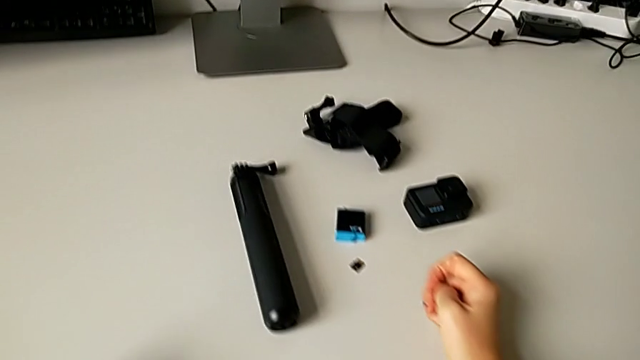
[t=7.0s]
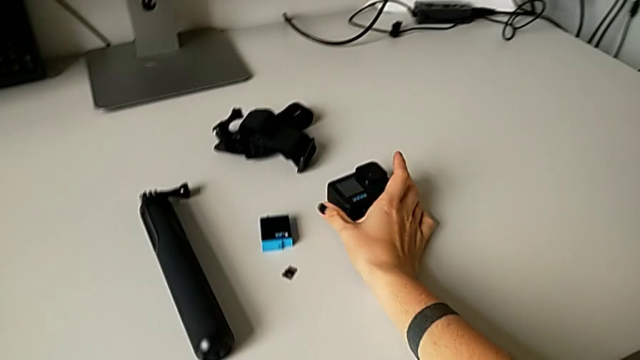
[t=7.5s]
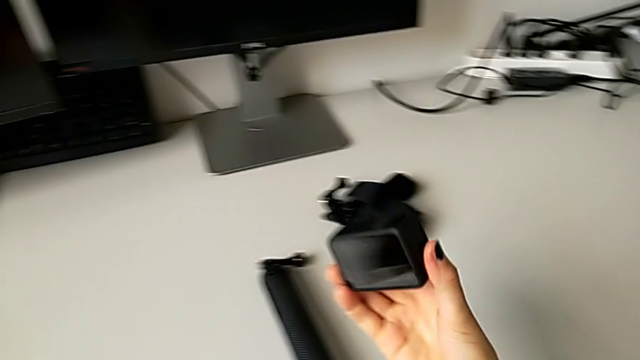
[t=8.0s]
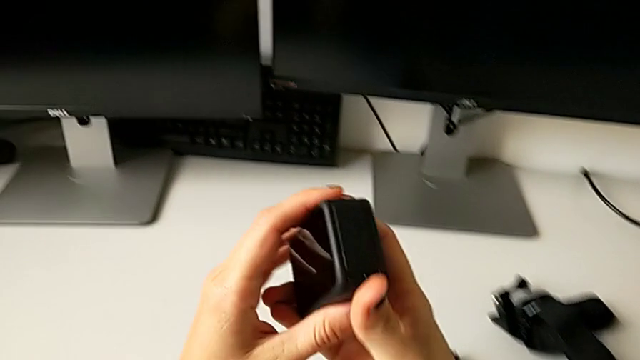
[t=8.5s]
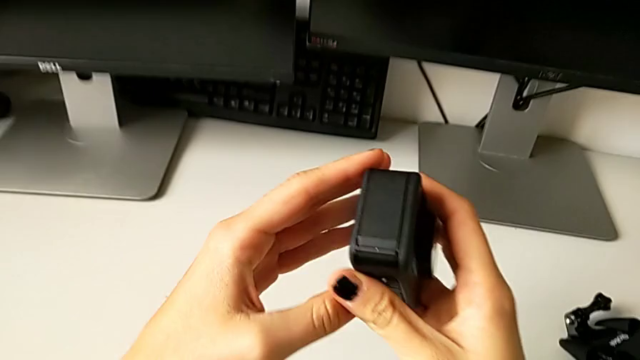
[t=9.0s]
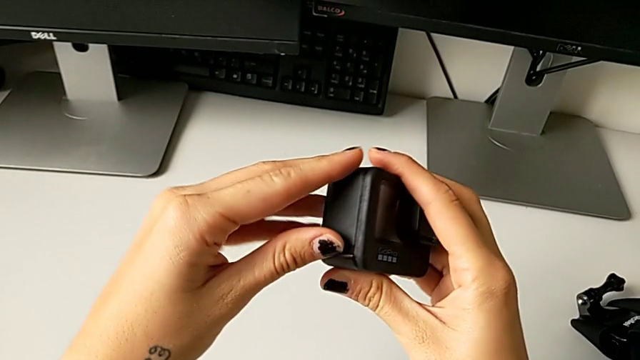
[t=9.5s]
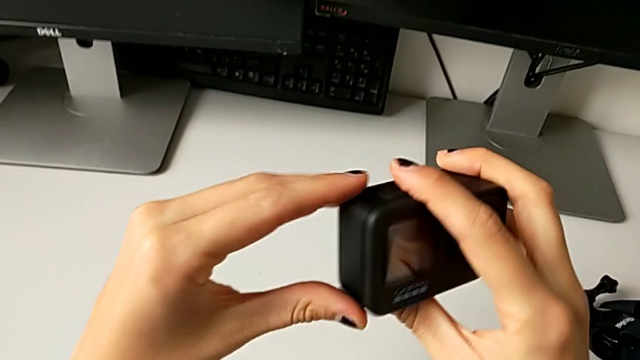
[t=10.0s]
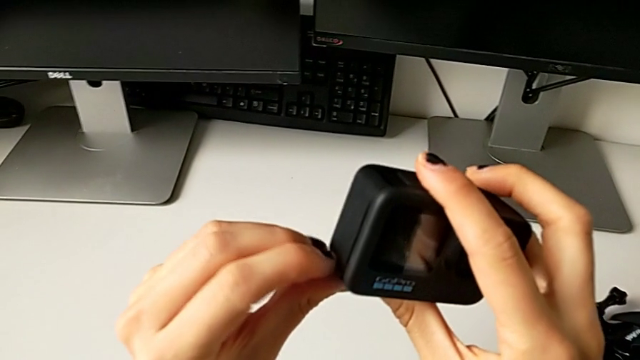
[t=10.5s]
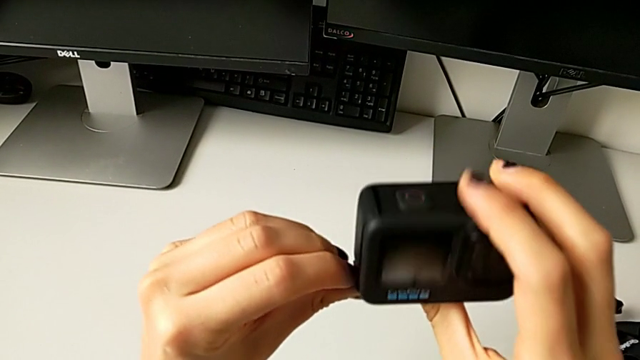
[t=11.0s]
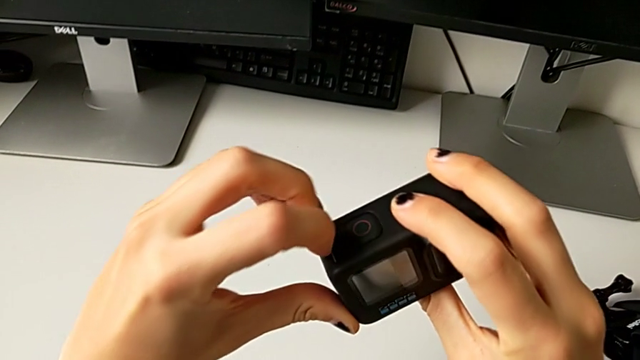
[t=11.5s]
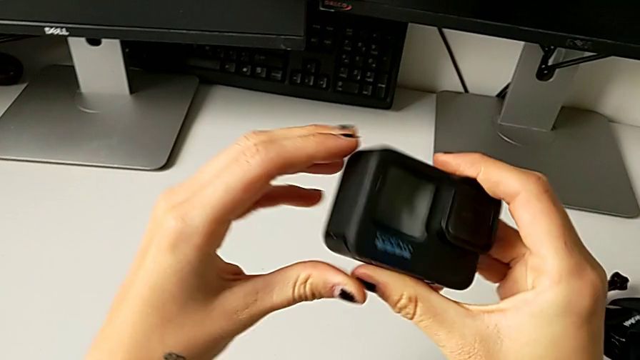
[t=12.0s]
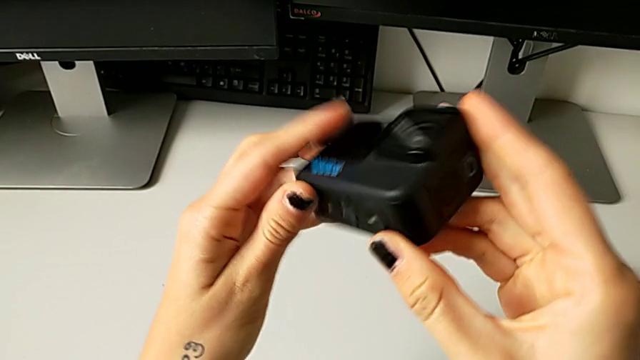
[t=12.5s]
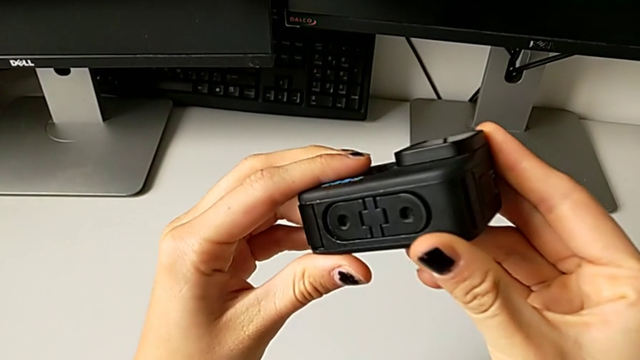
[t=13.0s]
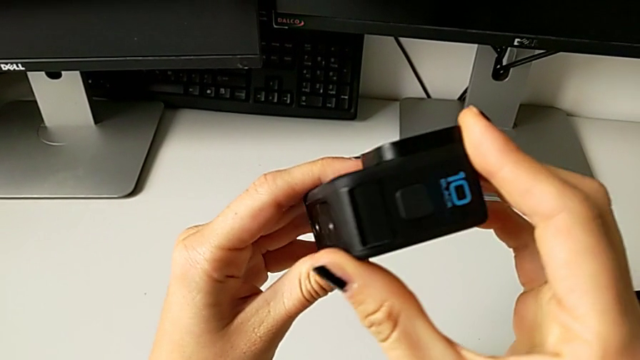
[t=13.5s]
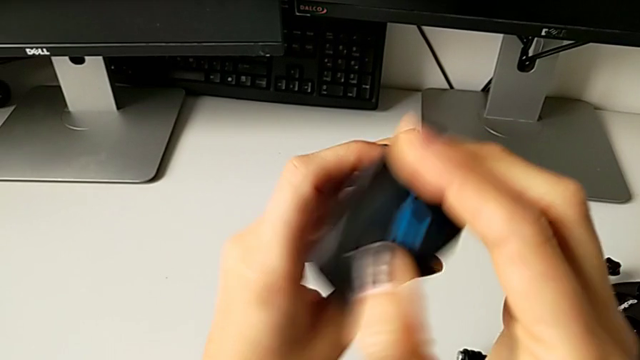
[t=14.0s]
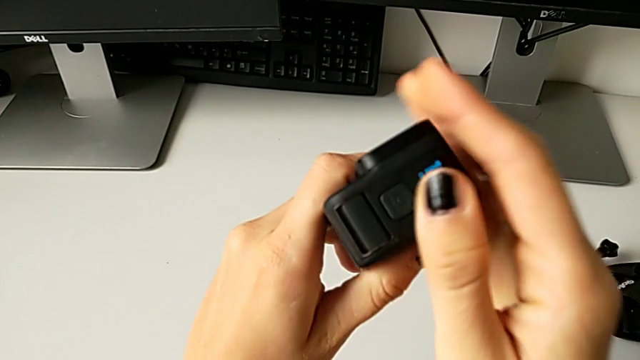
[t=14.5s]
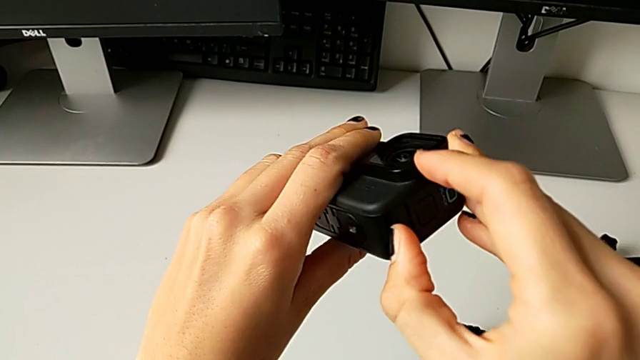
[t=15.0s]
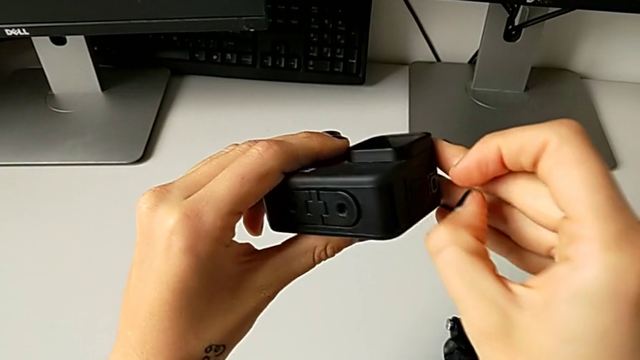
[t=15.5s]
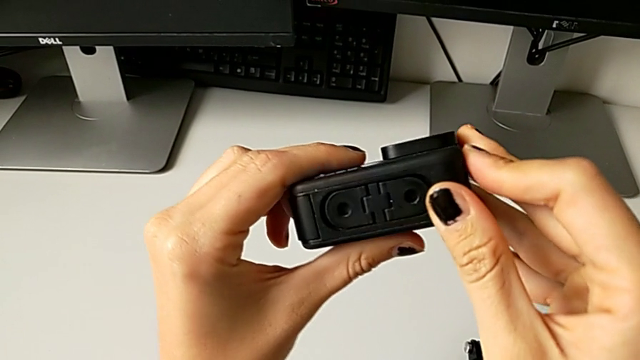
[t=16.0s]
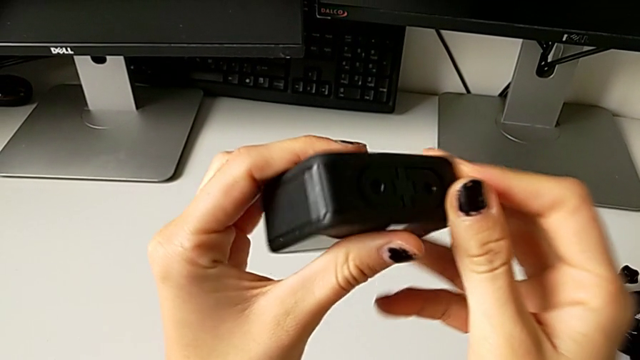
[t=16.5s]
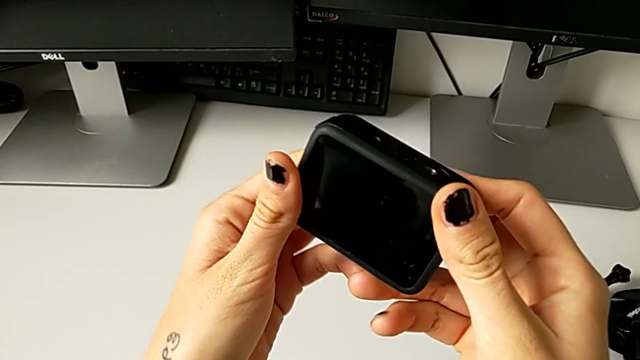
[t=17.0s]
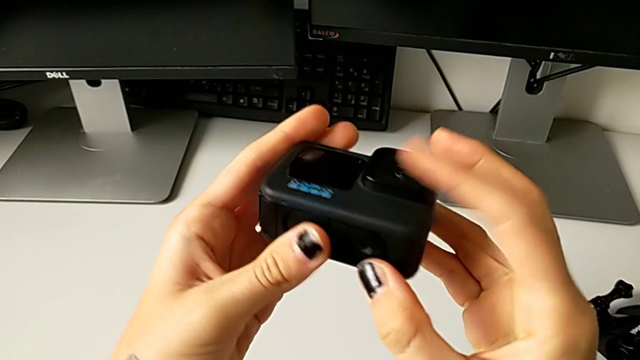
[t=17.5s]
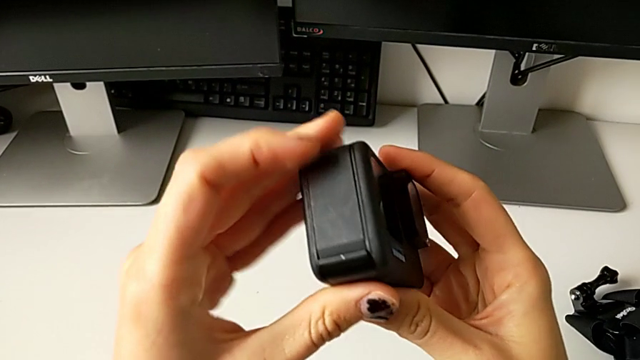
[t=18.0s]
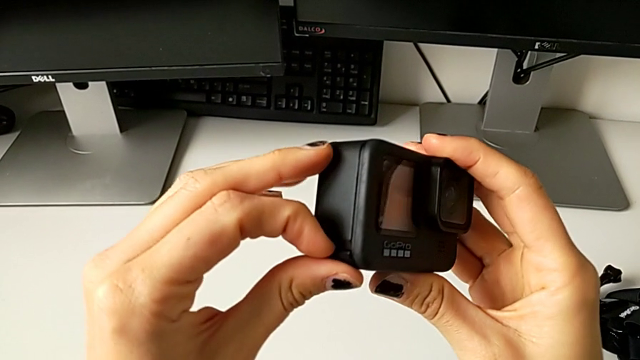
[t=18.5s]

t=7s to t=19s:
The camera wearer is exchanging the battery of the GoPro. They grab the GoPro, lift it, push the battery door, rotate the GoPro, wrongly press it and inspect it.

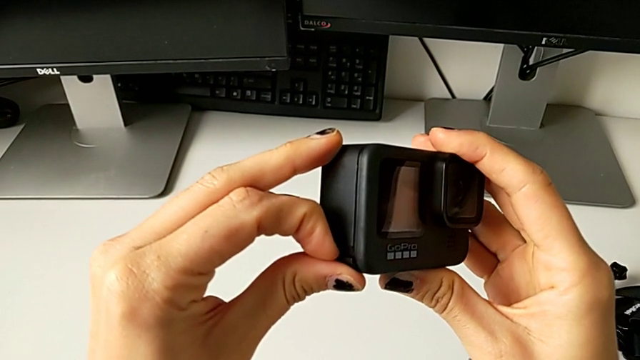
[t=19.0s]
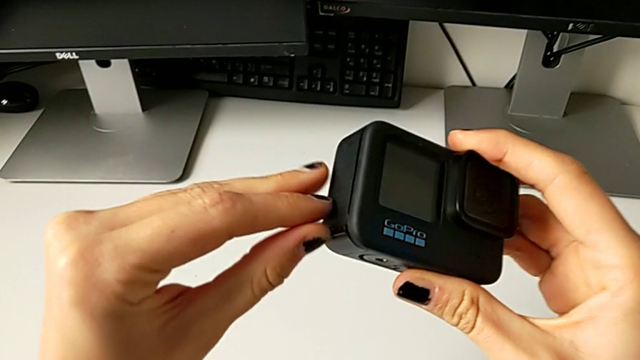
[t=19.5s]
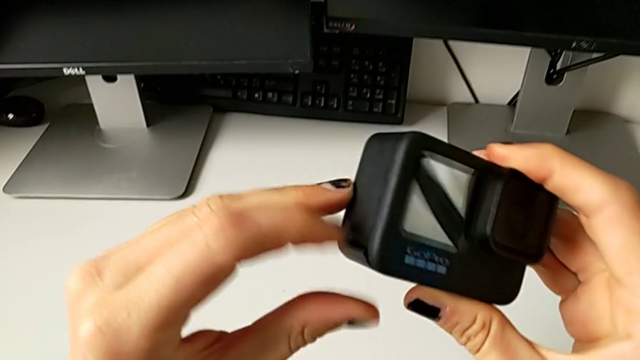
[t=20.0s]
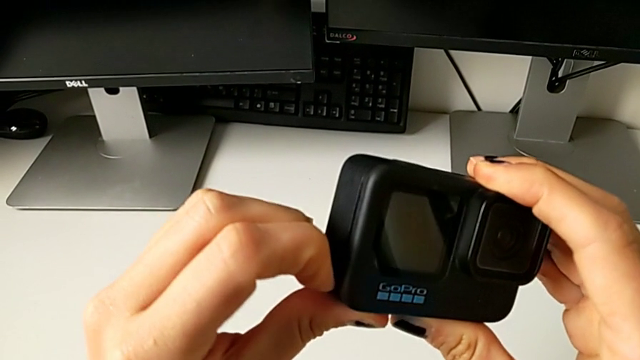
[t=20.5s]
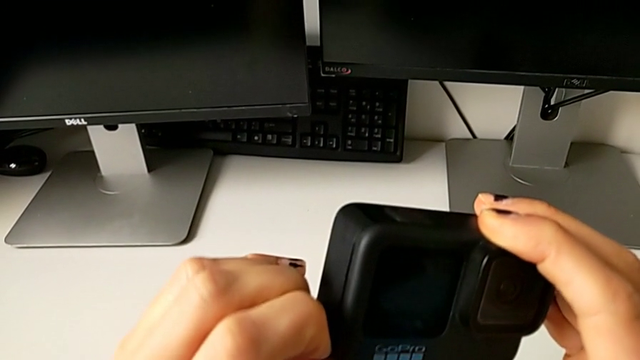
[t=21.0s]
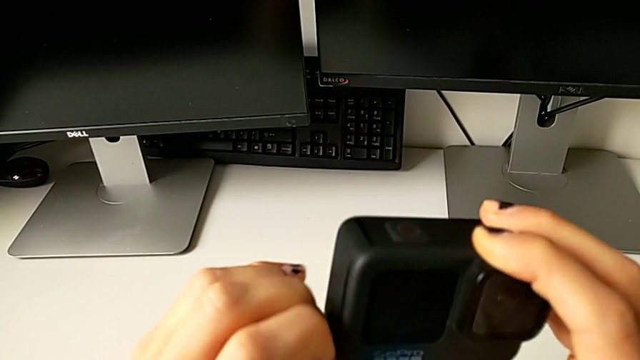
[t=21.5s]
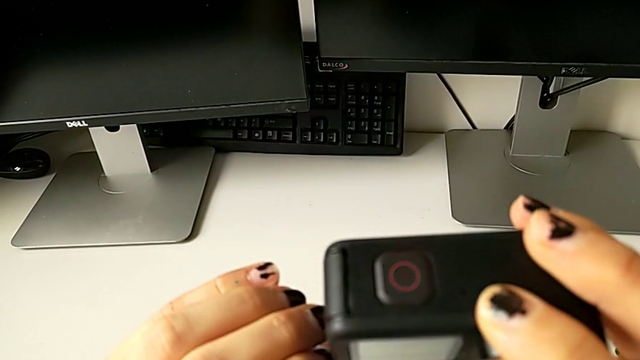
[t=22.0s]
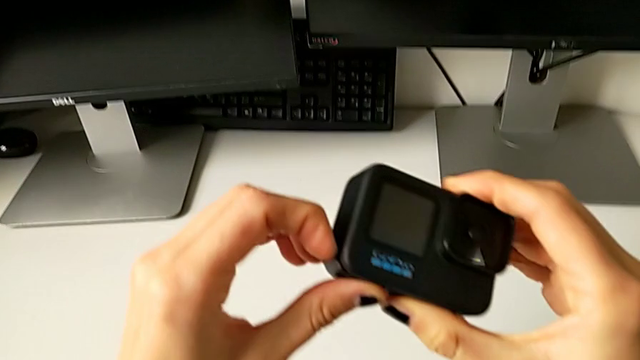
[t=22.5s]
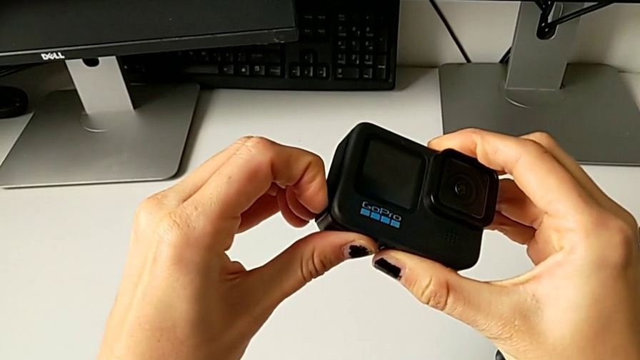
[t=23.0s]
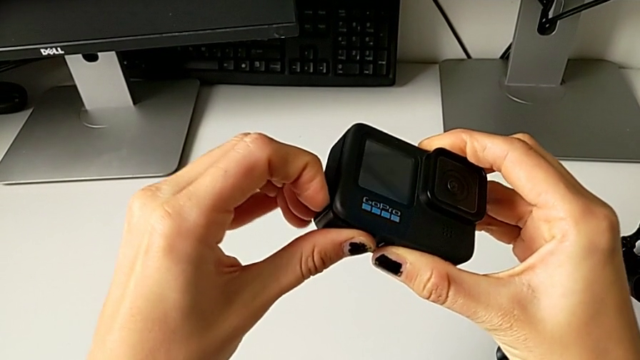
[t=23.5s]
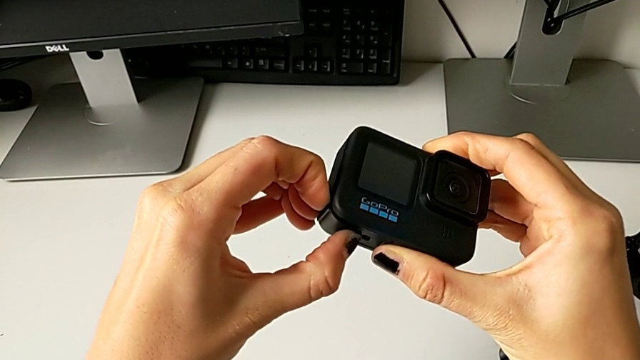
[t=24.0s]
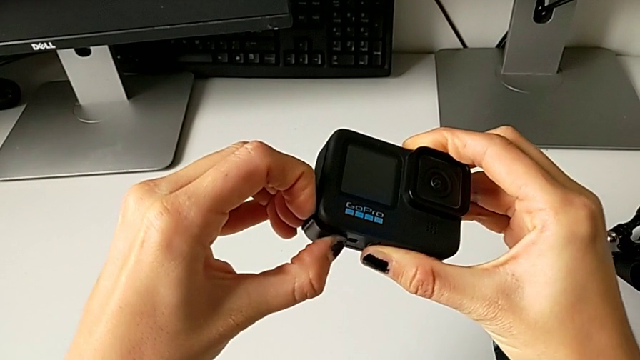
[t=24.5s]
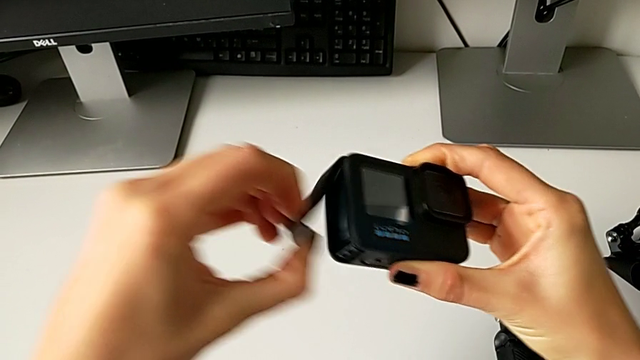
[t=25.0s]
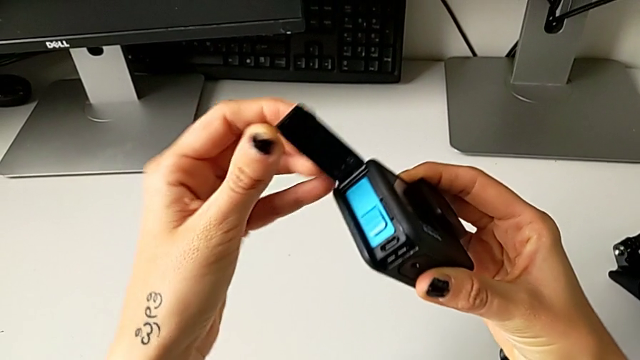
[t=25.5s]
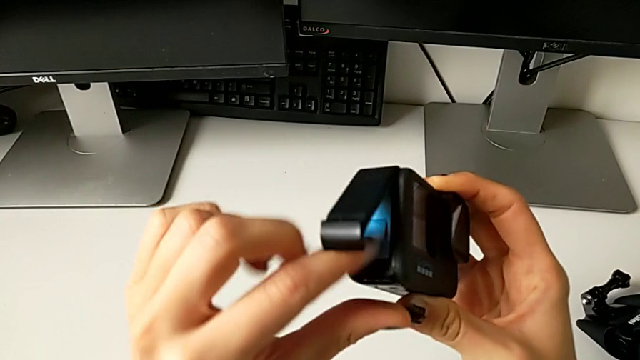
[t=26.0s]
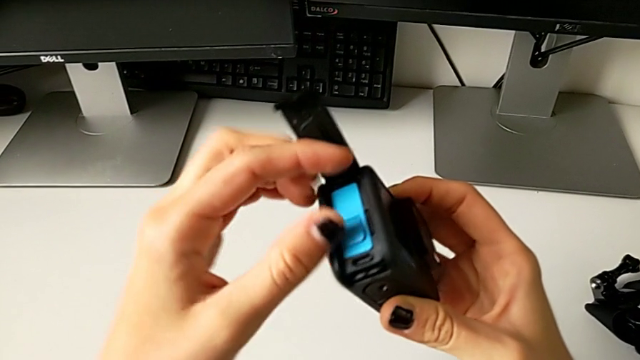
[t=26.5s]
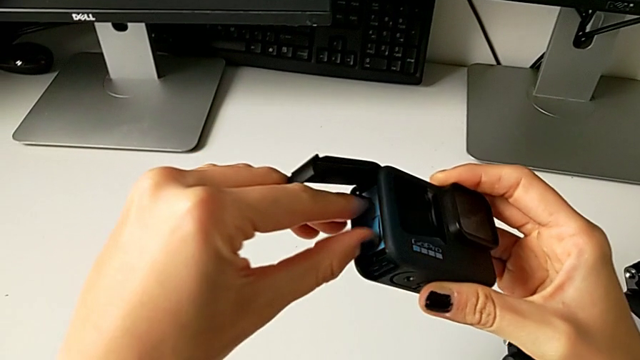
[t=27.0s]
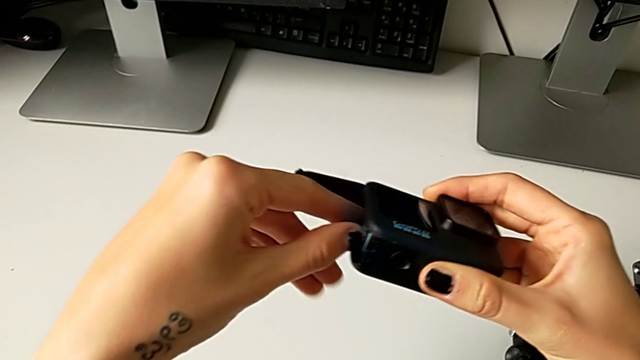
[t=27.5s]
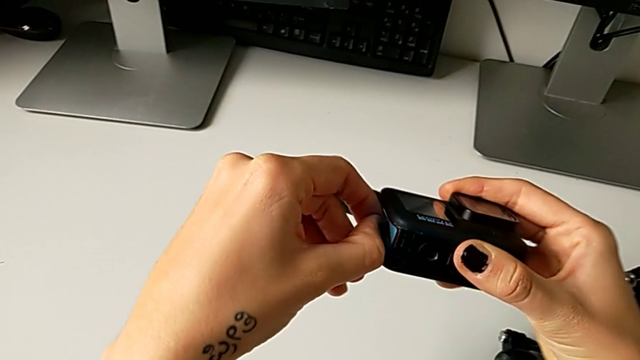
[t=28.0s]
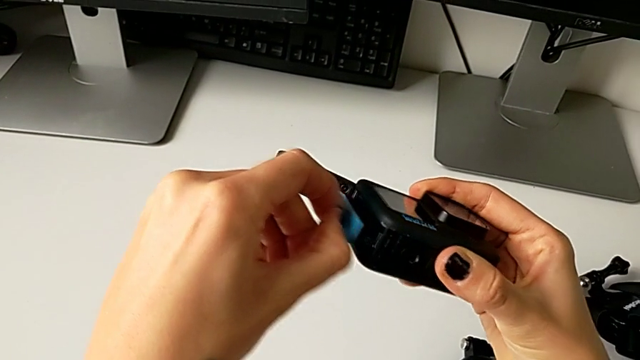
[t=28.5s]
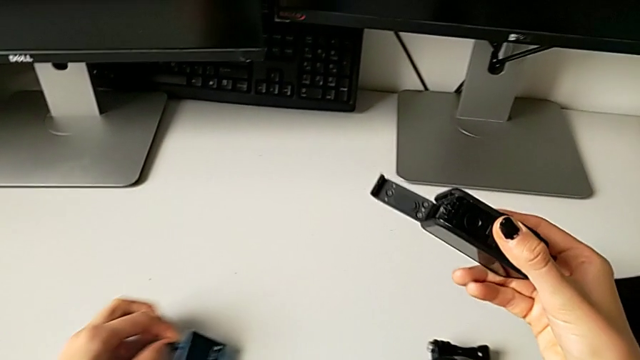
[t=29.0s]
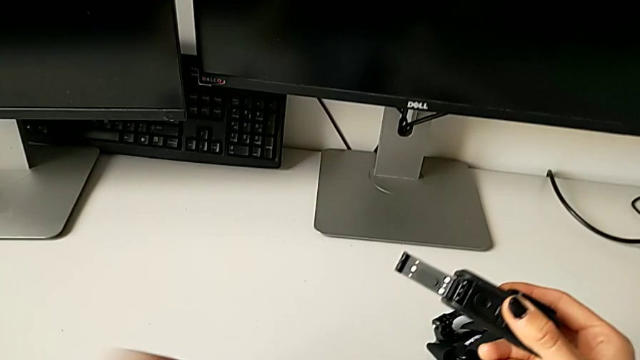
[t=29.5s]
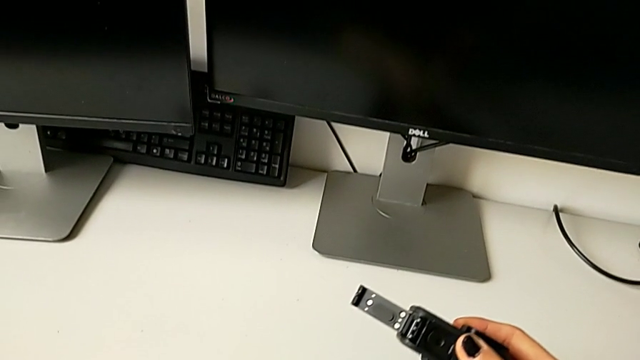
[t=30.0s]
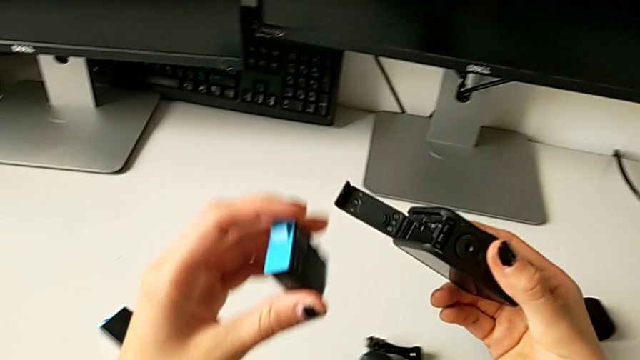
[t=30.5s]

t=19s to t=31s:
The camera wearer is exchanging the battery of the GoPro. They push the battery door, open it, grab the old battery, withdraw the battery and grab the new battery.
